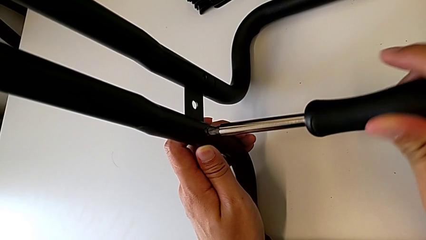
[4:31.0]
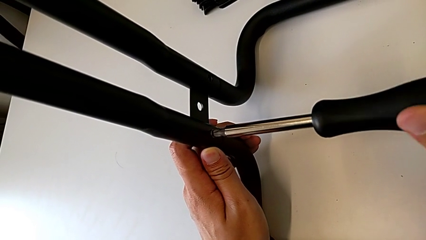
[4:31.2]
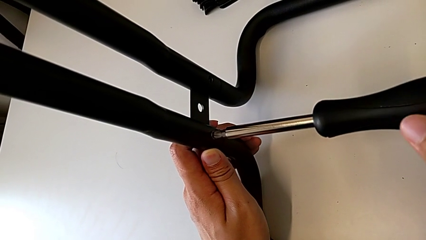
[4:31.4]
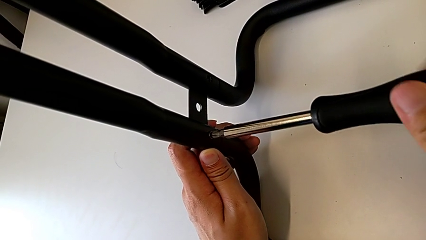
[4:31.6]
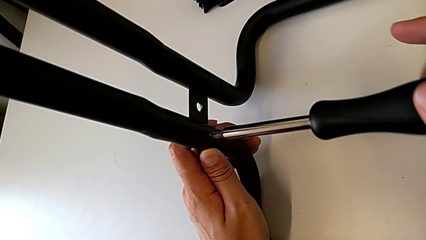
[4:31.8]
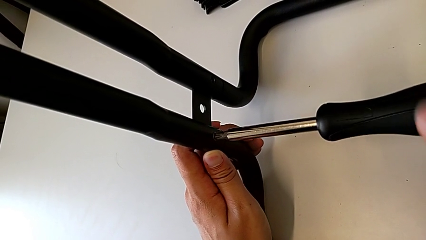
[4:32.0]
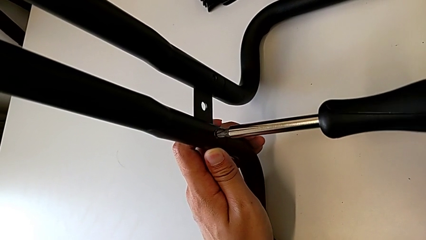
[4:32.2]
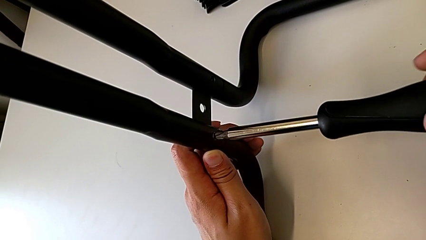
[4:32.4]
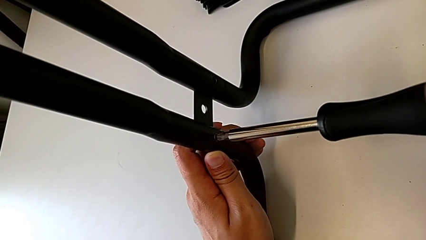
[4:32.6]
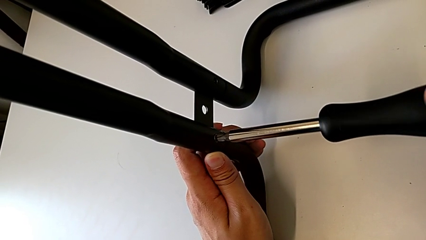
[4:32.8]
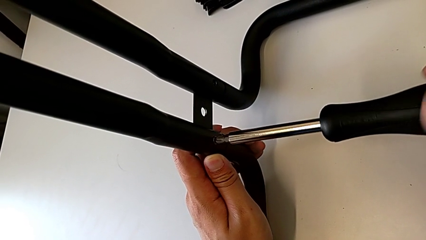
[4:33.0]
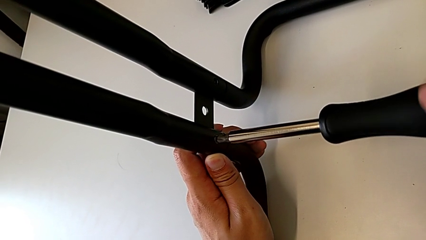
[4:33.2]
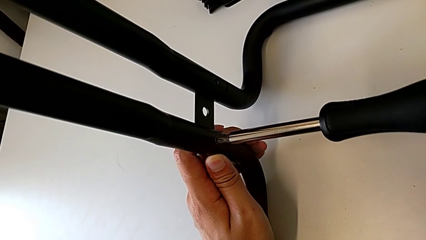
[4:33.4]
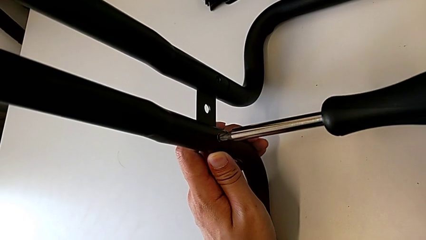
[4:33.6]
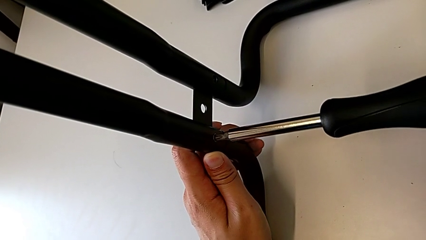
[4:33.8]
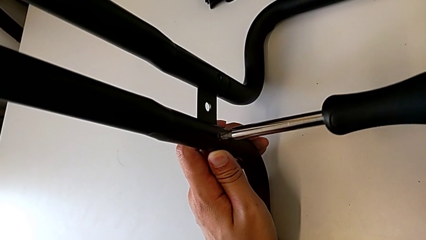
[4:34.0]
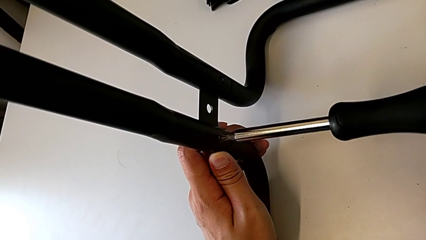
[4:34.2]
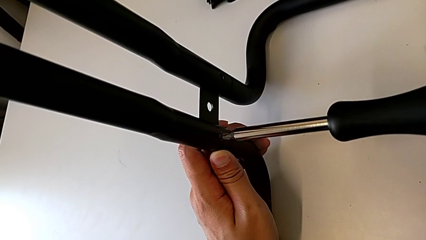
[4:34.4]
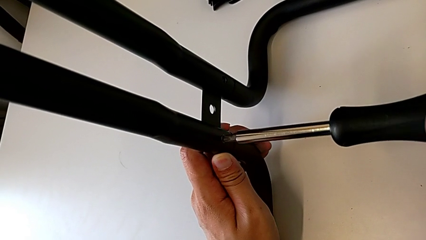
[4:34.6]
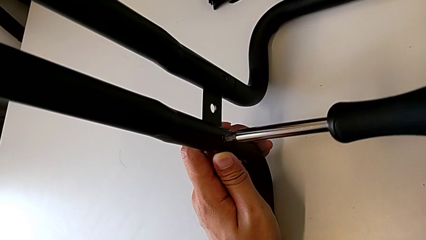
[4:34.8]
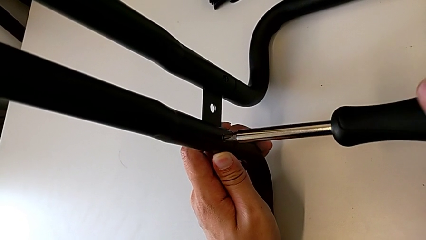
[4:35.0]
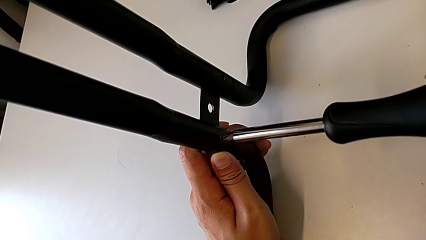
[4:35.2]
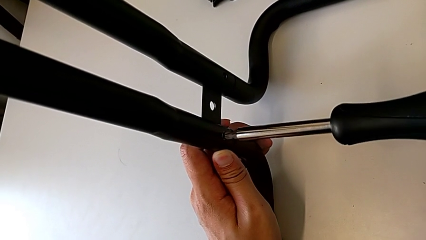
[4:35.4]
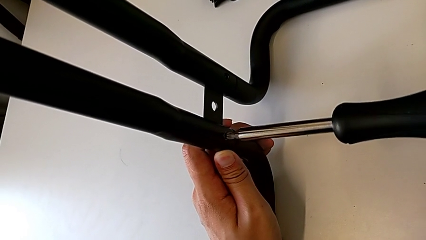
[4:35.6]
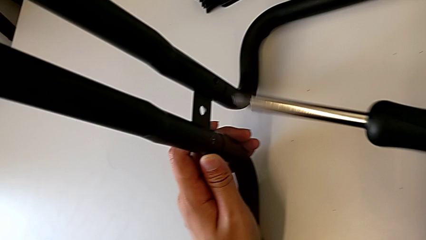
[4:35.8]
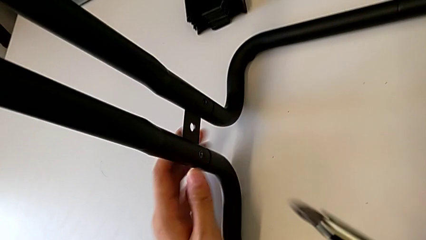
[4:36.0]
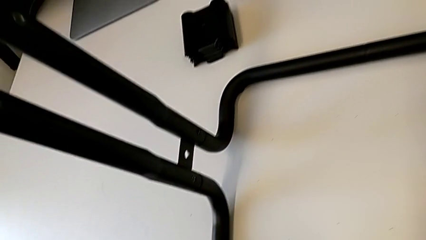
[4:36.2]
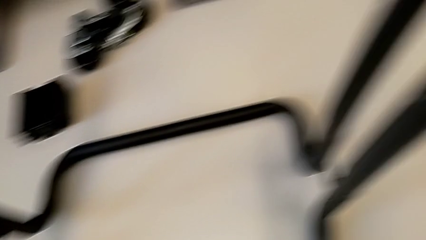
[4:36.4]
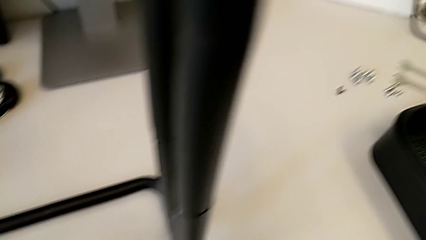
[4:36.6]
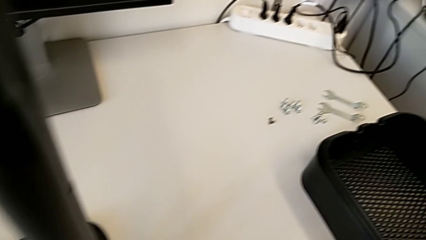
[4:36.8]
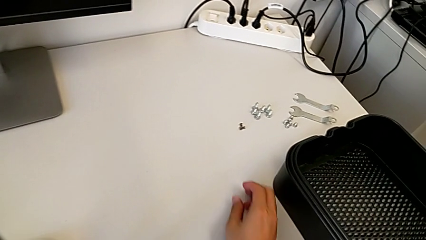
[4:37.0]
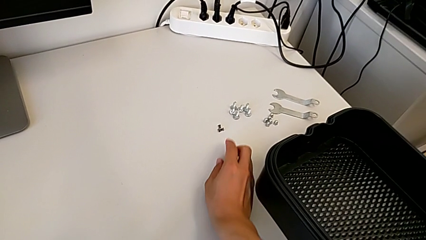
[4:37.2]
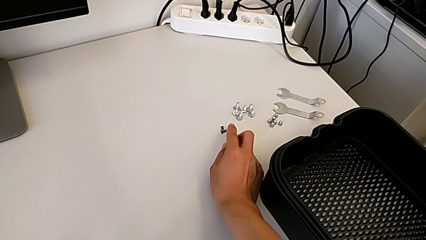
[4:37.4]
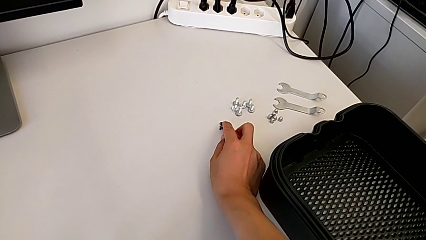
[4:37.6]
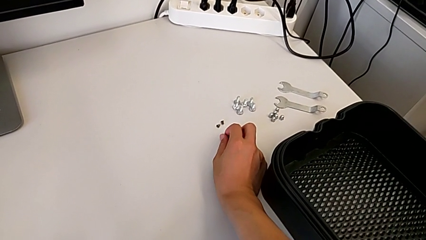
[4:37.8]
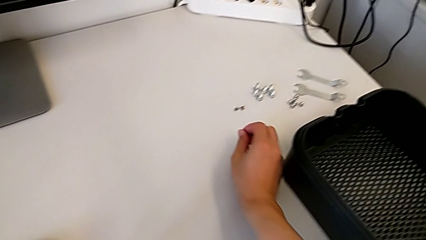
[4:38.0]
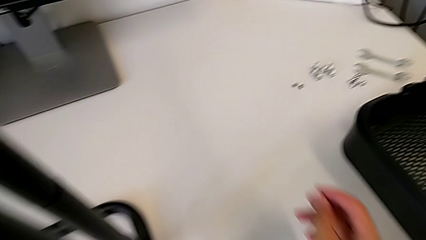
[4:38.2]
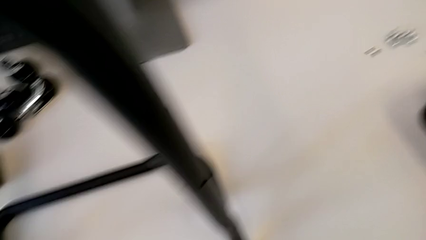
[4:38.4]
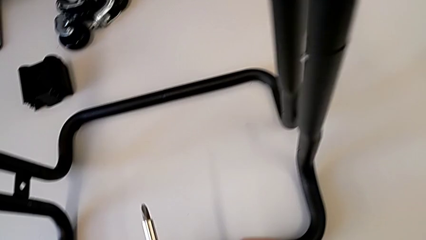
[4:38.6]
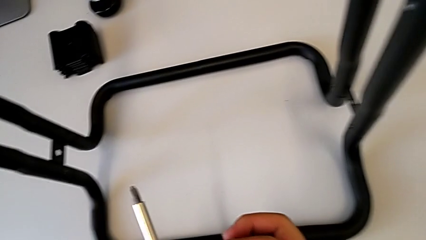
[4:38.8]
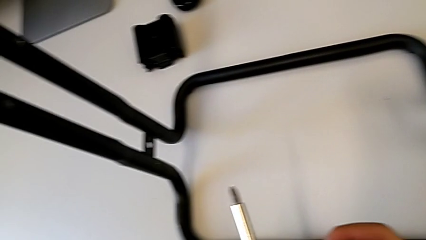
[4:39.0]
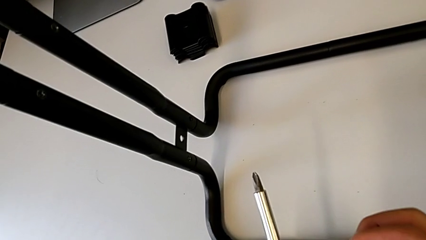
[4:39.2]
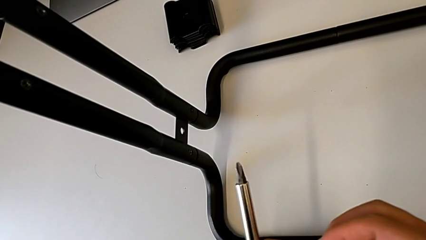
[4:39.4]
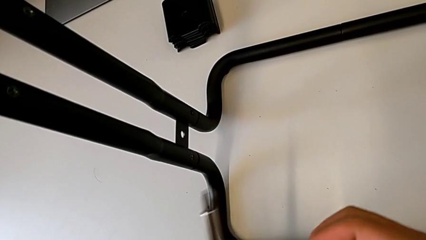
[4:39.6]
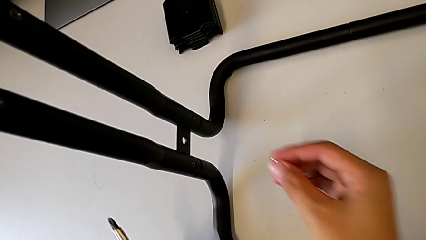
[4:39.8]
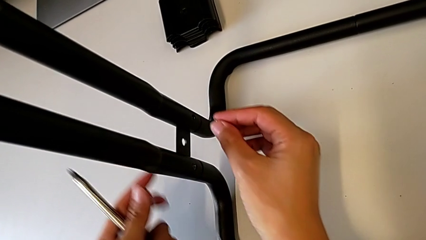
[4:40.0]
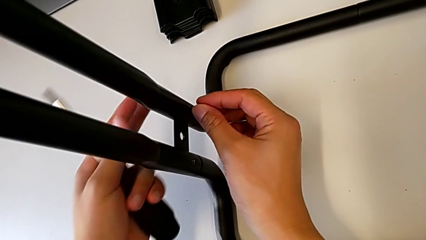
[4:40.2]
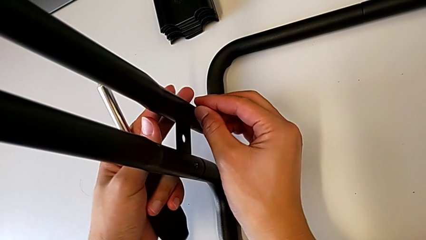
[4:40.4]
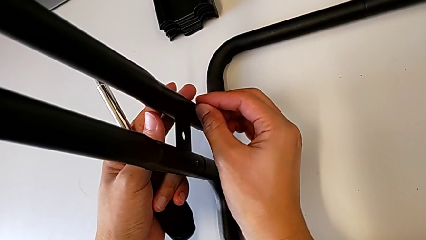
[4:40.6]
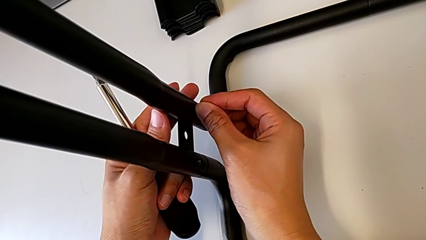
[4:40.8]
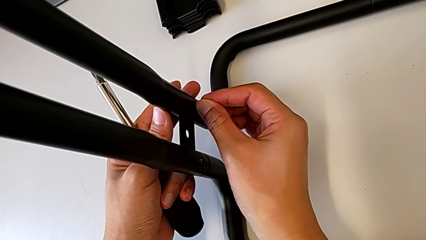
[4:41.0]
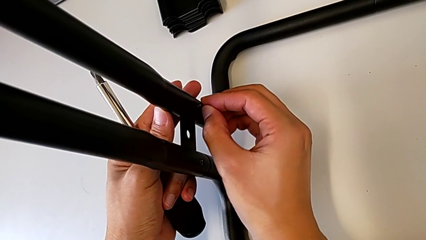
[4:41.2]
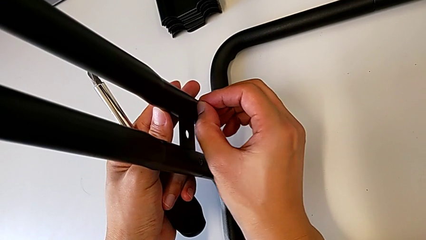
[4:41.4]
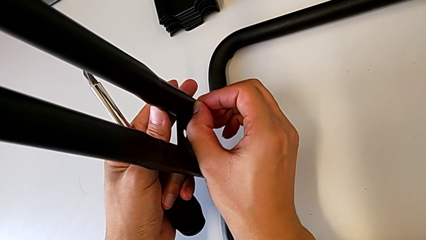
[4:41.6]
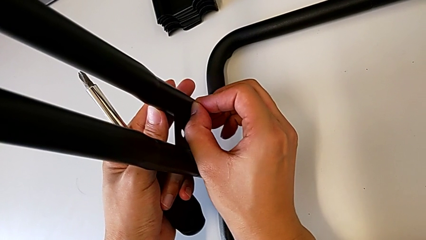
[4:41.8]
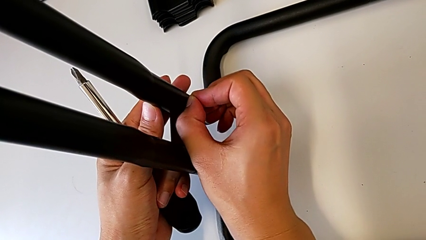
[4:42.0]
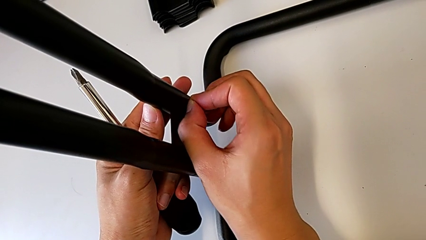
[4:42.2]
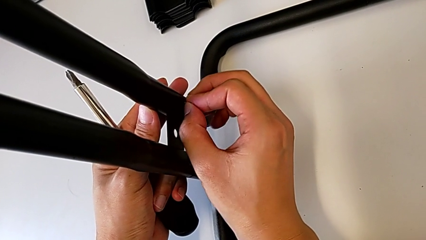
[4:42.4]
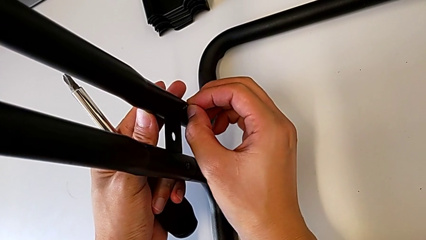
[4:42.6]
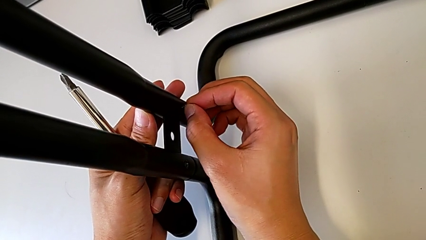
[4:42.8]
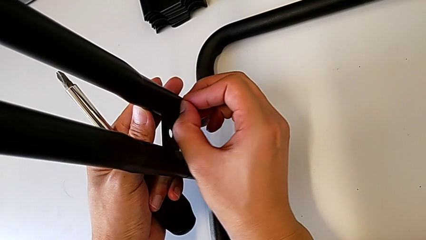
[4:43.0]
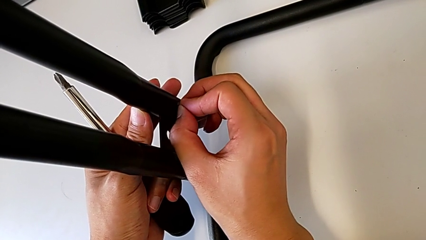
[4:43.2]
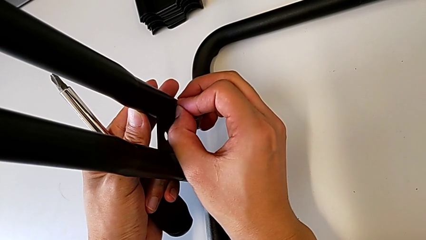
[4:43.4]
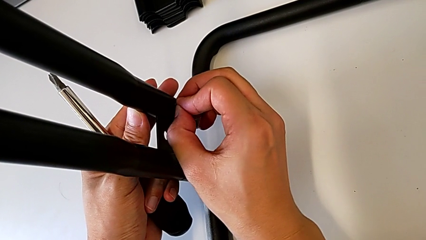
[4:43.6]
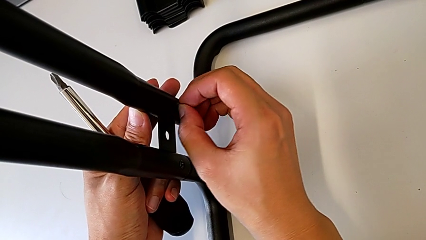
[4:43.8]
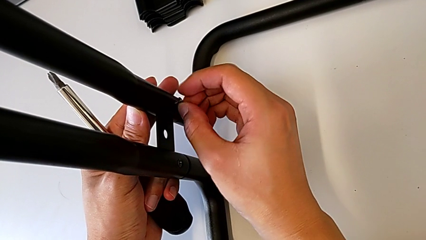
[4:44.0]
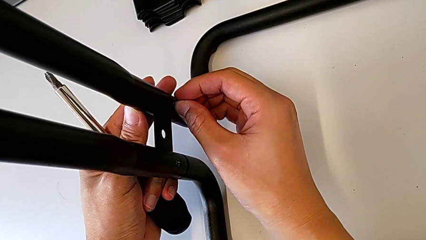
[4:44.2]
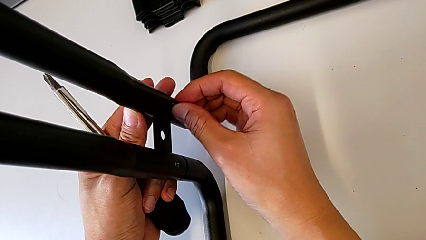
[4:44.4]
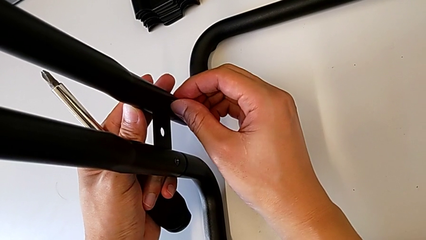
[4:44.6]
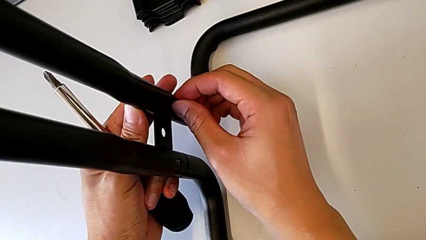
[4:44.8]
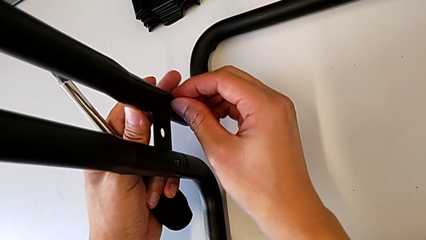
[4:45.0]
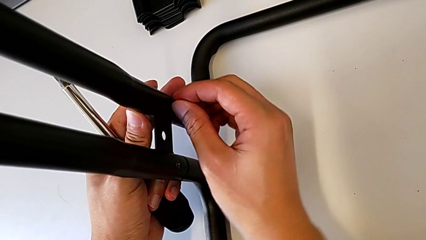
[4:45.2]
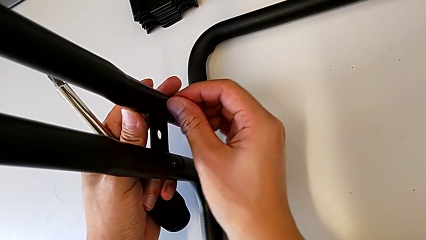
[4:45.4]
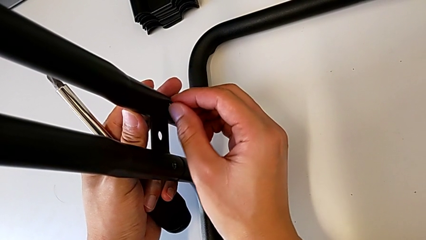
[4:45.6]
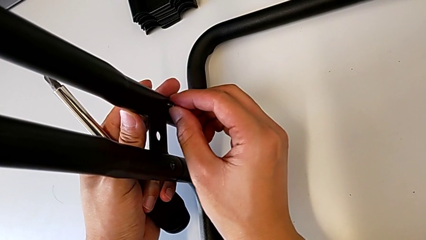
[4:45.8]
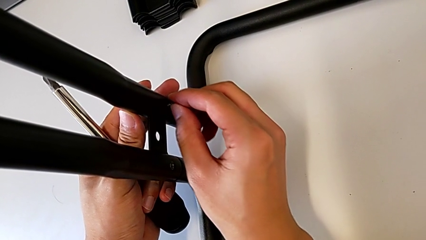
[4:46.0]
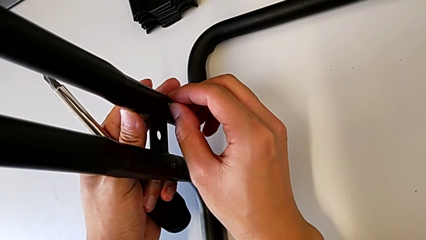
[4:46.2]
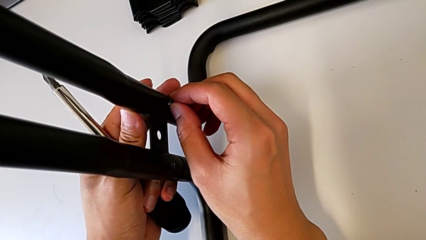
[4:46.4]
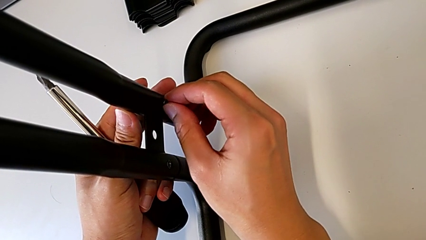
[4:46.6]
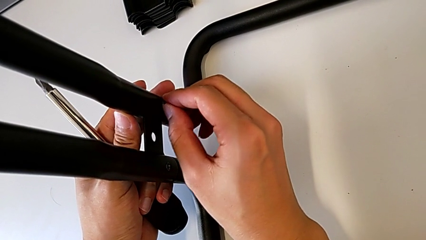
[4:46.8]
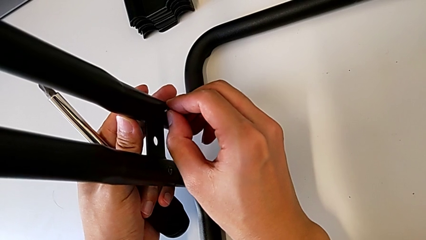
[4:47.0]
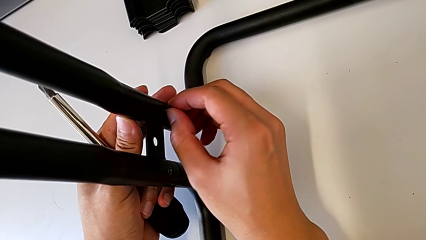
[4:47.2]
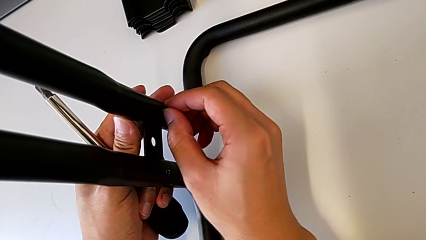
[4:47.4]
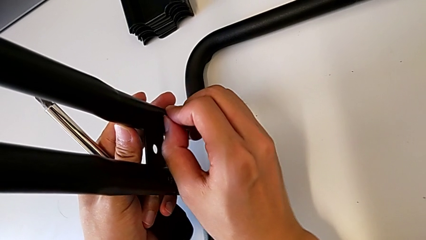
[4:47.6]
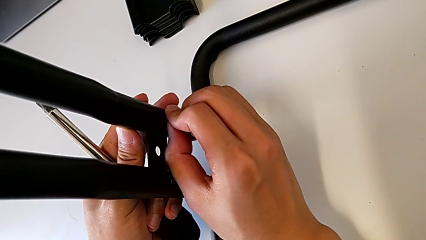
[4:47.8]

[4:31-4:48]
The camera wearer is assembling the base frames and side bars. They keep screwing the first screw, grab the second screw and begin to screw it.
